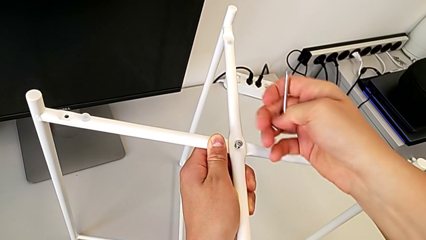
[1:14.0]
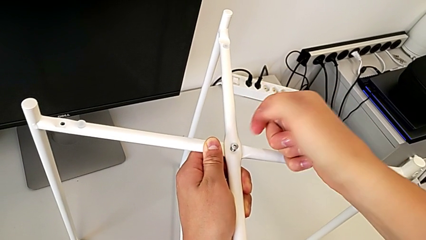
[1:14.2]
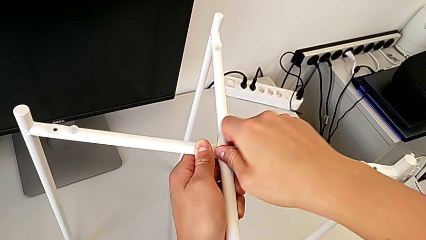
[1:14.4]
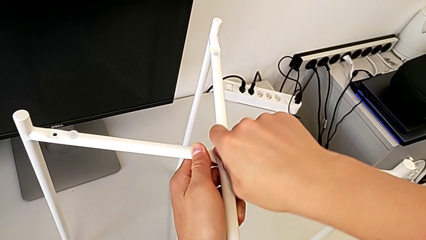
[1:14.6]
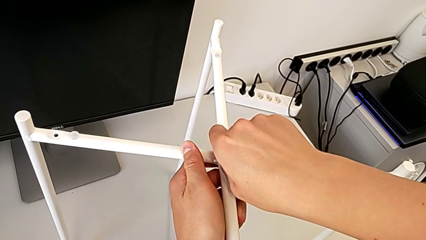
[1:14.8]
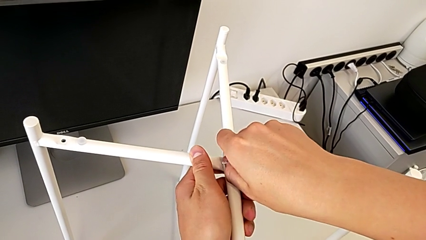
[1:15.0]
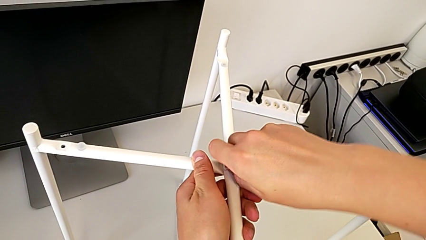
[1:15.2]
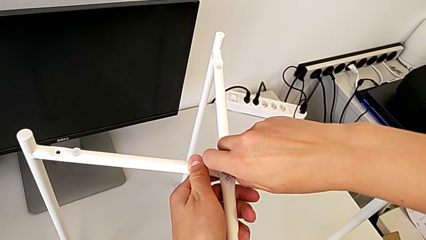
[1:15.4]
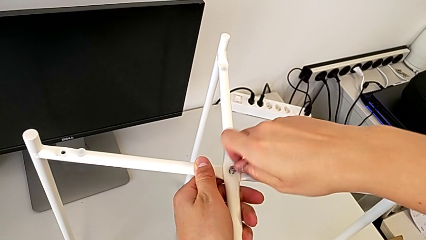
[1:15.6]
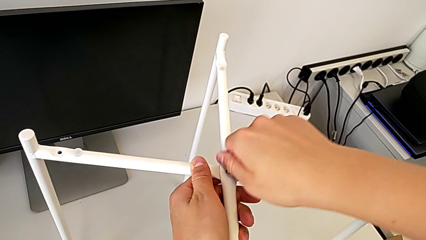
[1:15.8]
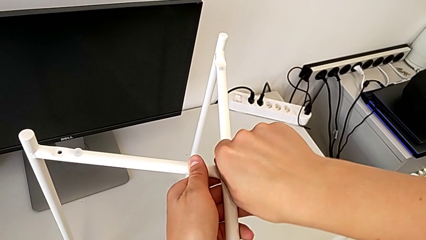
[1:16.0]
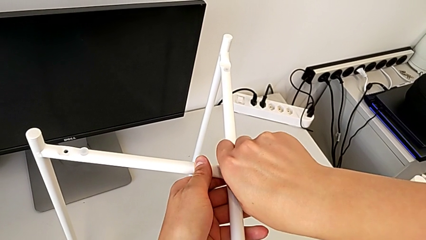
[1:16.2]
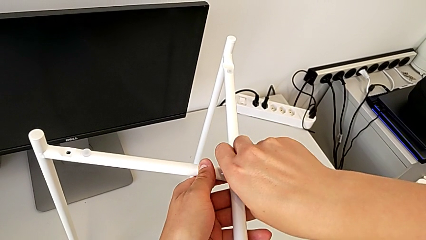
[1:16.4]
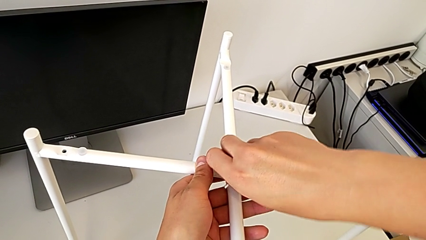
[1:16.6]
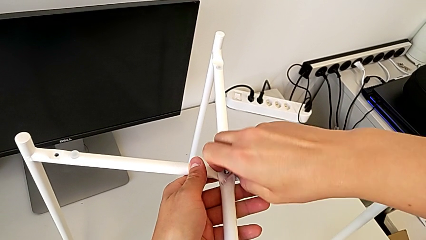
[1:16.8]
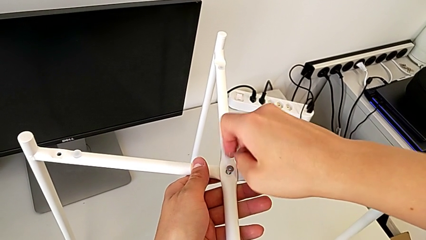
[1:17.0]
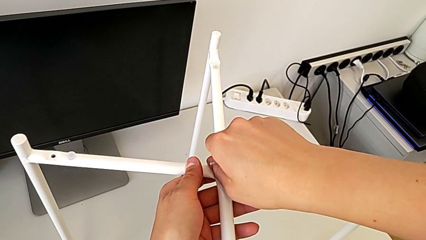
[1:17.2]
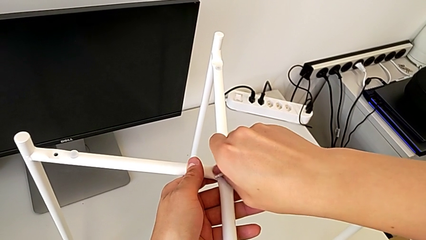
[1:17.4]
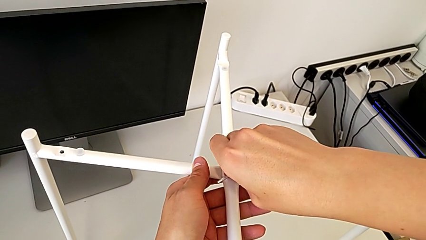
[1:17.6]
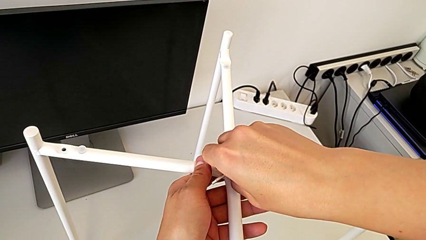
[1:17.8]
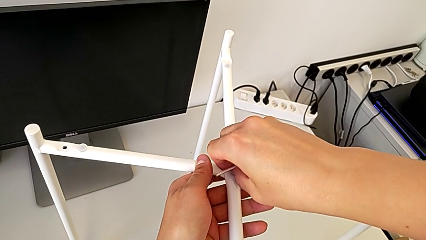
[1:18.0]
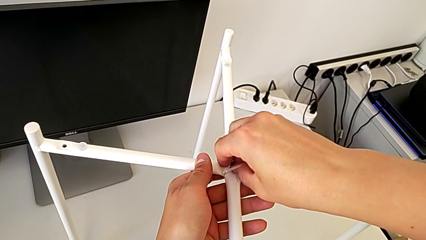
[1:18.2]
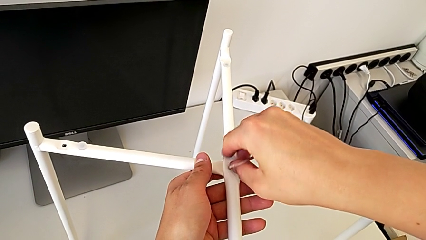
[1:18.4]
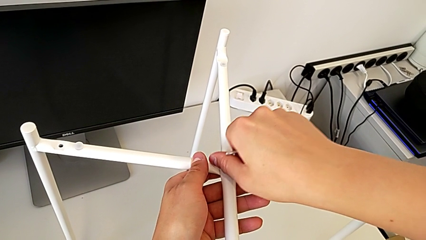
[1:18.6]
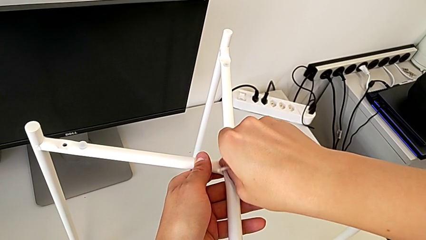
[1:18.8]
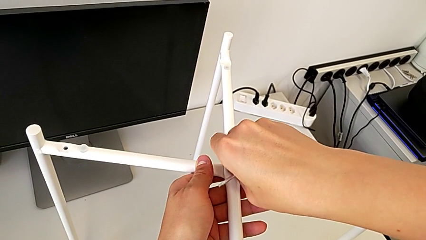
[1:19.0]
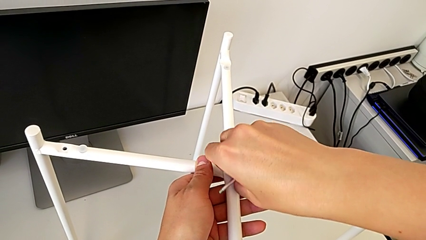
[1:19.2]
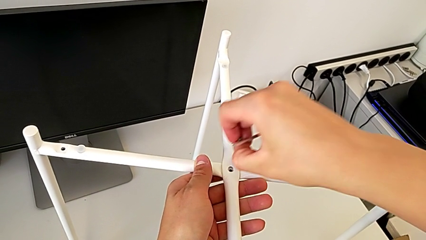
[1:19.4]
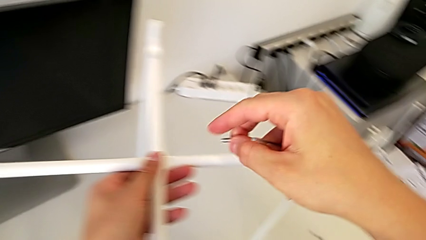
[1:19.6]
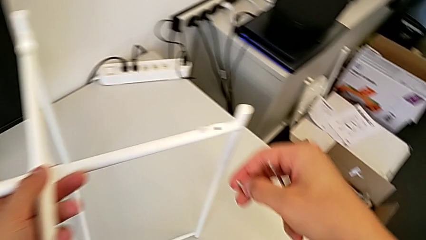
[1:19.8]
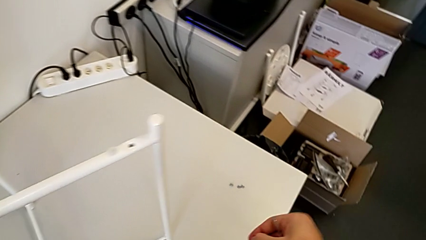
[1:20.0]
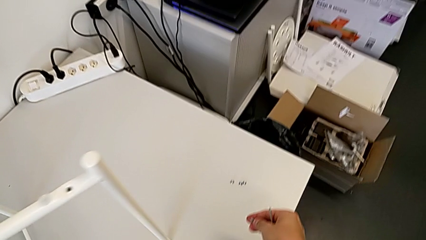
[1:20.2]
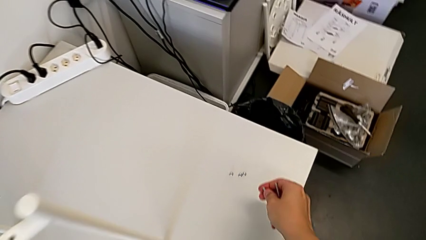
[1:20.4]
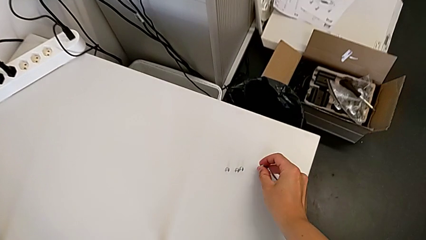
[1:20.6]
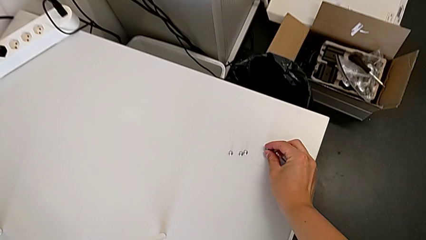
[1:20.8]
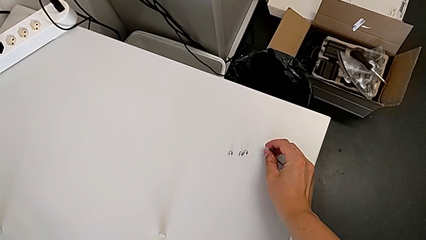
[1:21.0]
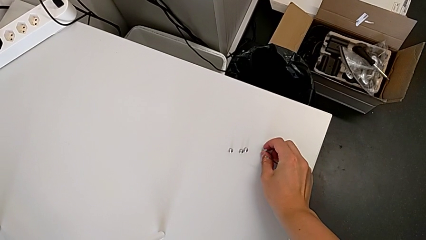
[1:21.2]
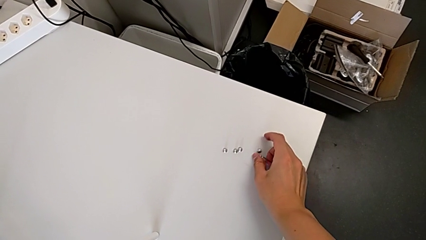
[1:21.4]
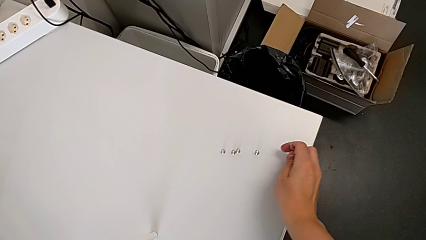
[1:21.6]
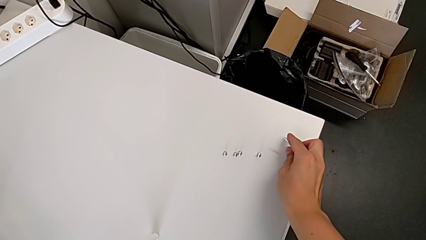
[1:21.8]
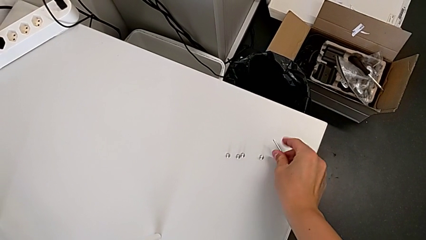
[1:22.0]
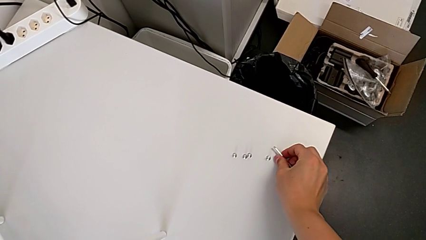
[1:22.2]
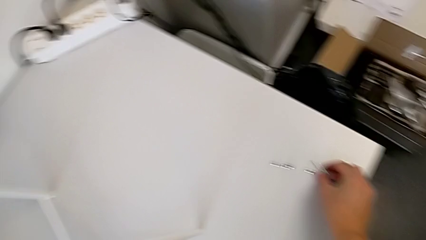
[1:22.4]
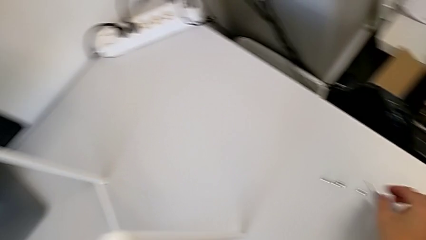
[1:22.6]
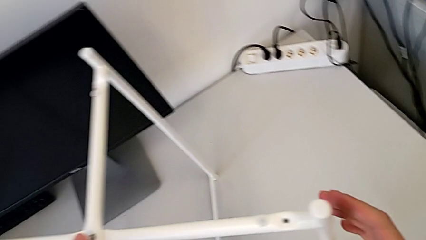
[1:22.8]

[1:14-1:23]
The camera wearer is disassembling the screws. They unscrew the hex socket head, disassemble the top hex socket head, place it and place the Allen wrench.

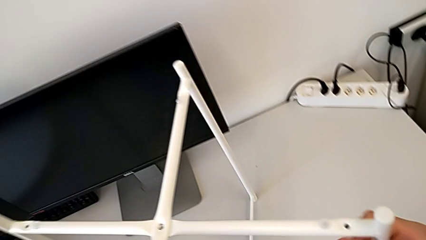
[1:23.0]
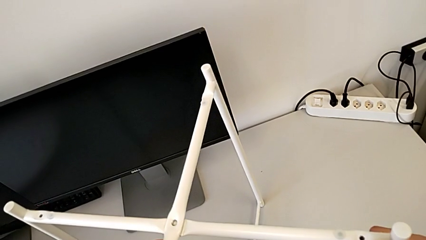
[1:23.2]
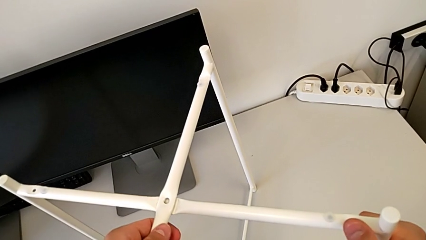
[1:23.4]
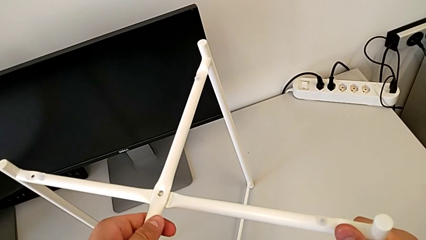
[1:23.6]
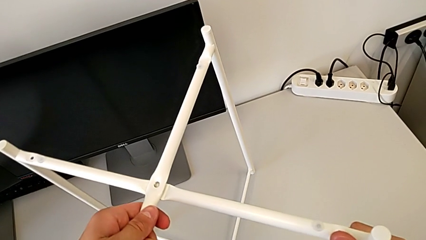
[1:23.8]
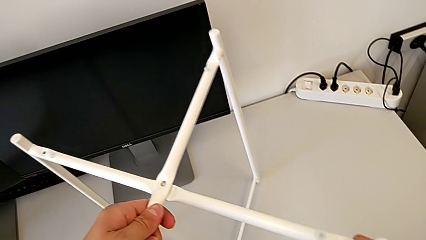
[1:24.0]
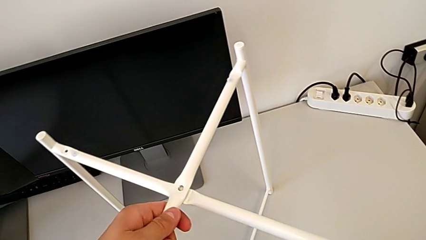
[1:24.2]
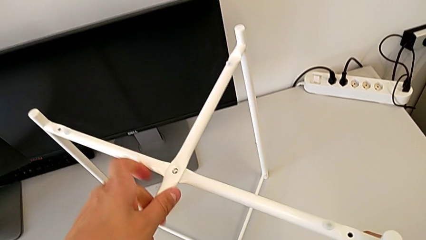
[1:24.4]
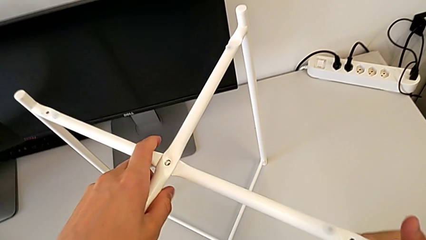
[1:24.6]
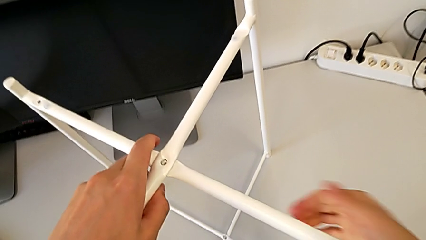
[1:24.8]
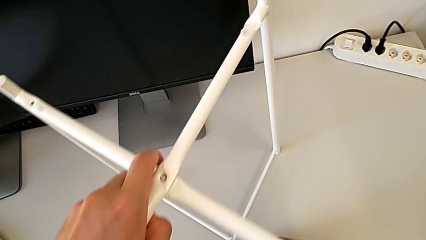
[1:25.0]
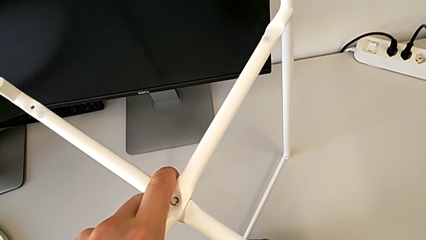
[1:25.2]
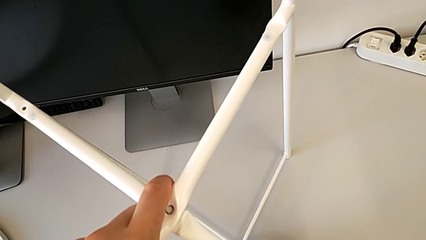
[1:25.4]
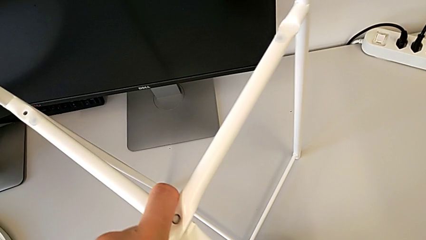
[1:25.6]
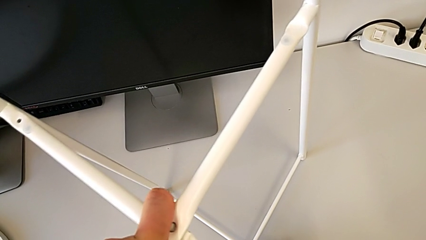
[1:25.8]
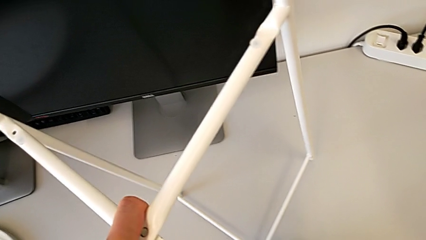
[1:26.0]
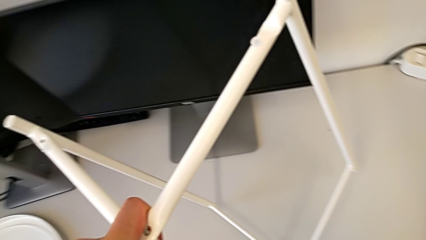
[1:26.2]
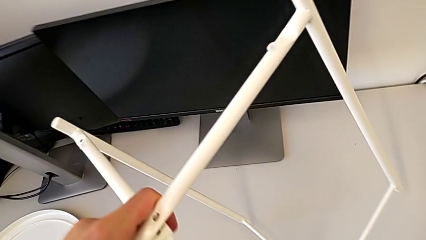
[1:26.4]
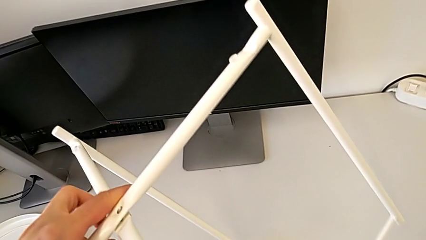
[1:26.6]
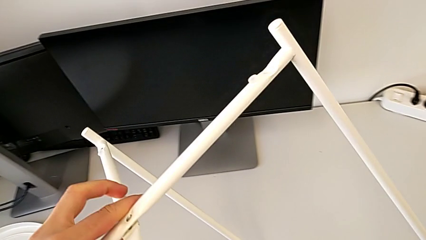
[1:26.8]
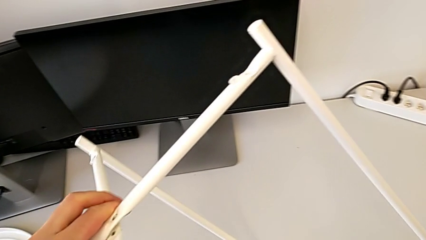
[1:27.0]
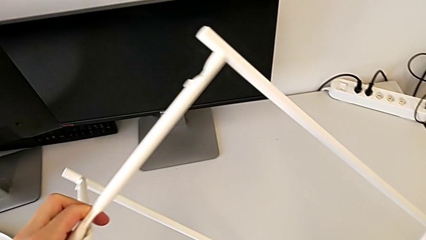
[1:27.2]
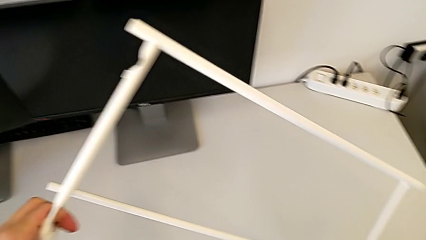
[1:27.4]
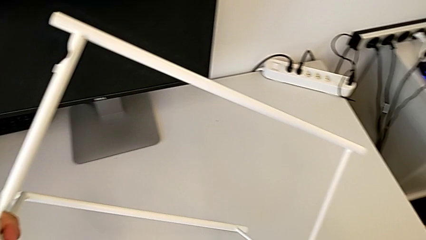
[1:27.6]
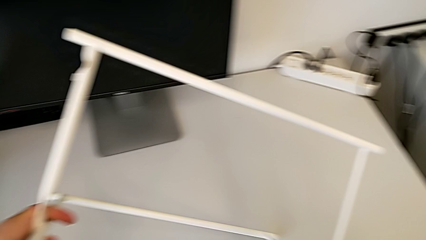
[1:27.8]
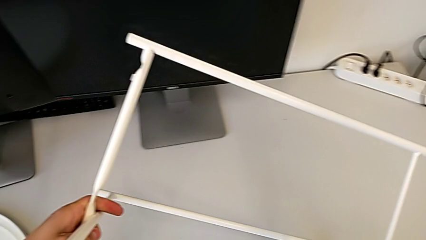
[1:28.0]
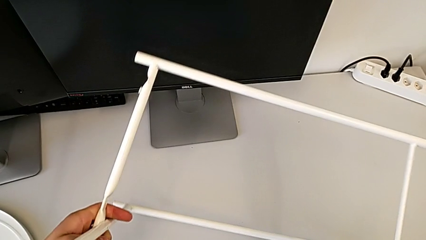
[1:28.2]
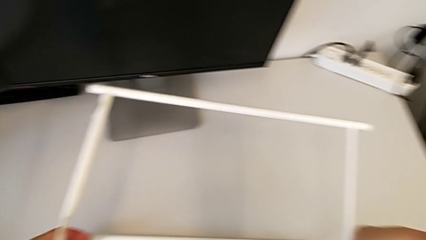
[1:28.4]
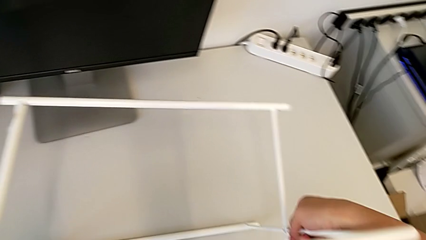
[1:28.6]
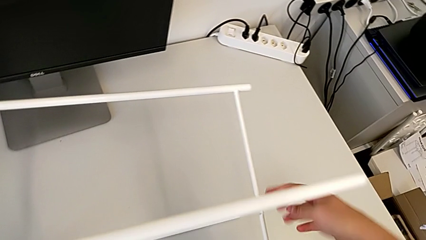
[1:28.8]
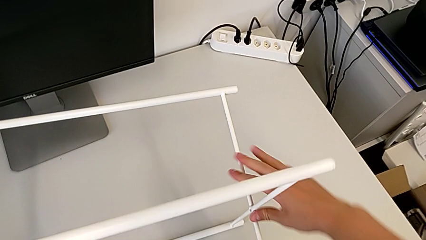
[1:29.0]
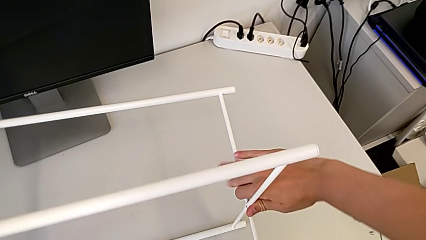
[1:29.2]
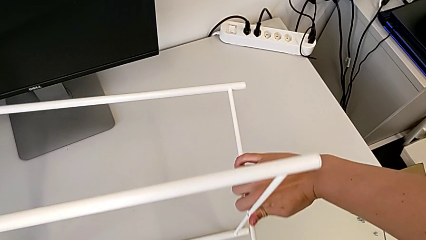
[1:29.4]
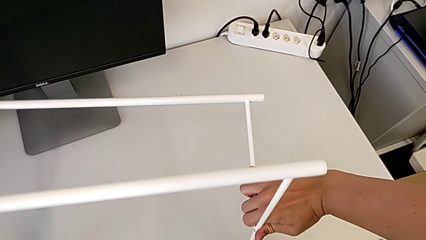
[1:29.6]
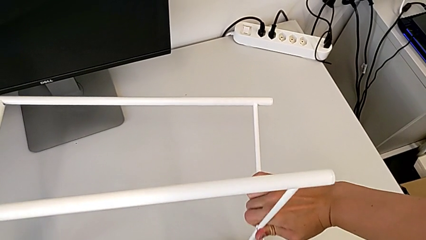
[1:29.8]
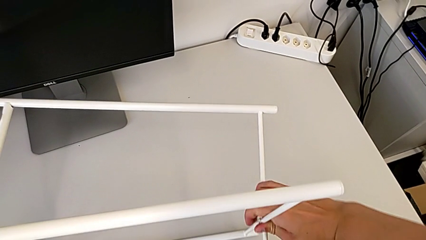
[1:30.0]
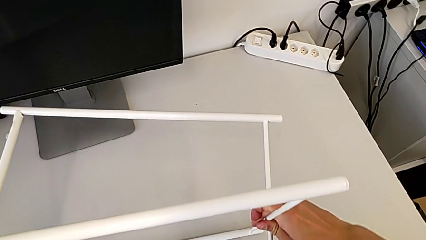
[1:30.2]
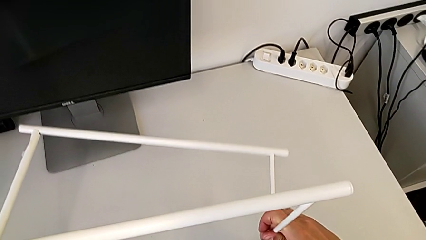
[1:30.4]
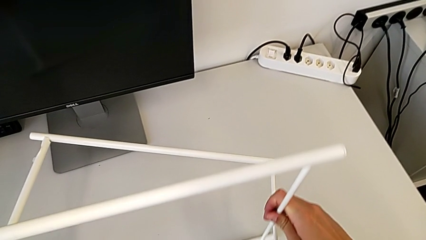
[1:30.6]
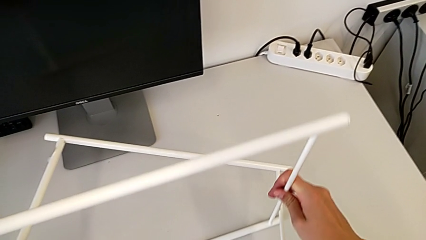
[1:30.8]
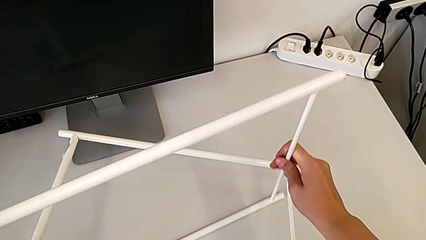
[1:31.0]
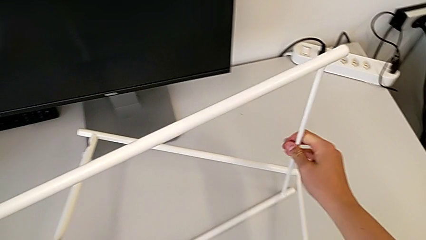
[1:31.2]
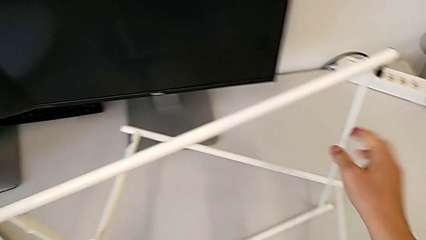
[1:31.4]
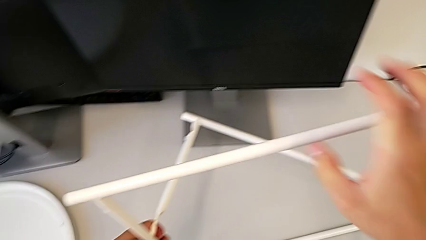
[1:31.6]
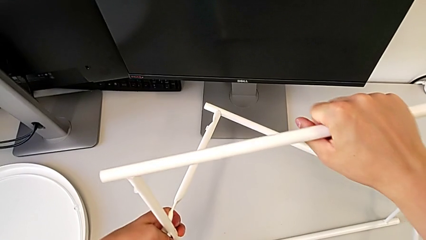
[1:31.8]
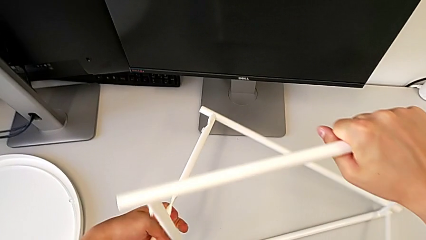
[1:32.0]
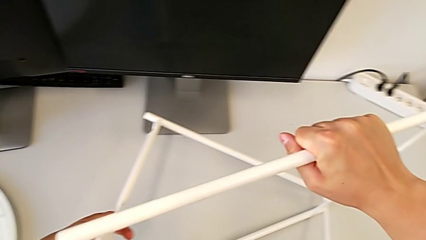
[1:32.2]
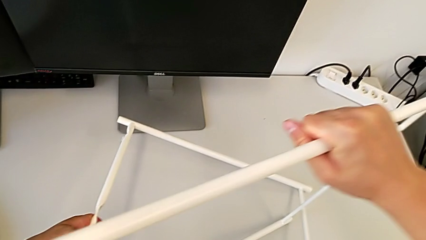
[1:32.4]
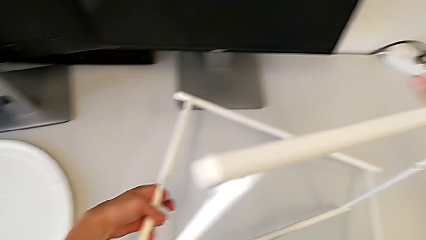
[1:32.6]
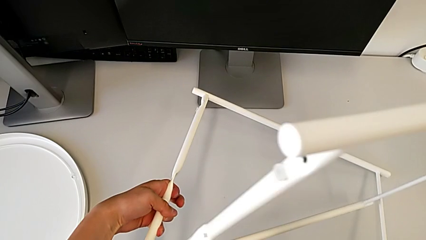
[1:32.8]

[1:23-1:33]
The camera wearer is disassembling legs. They grab the leg, rotate it and disassemble it.
